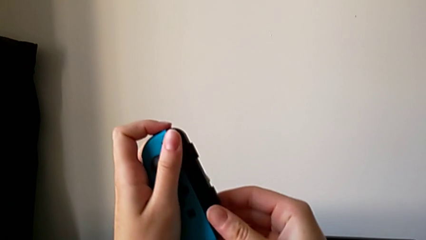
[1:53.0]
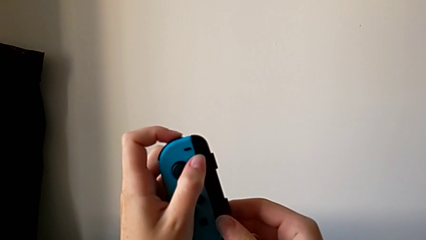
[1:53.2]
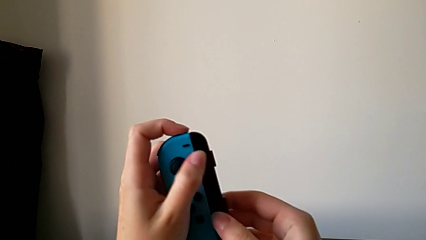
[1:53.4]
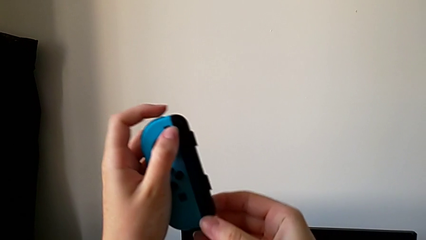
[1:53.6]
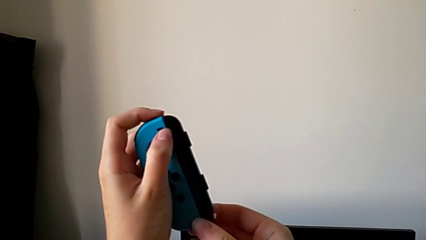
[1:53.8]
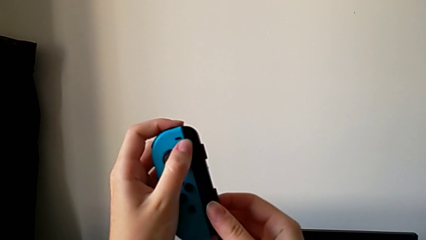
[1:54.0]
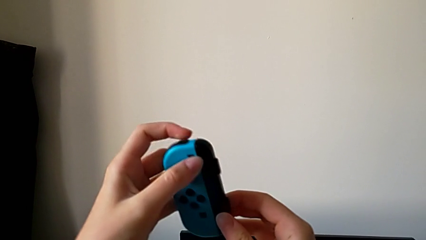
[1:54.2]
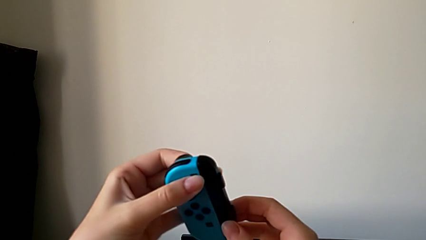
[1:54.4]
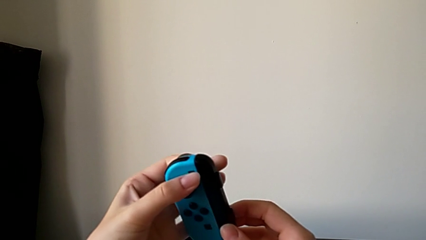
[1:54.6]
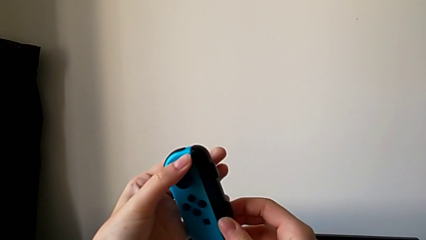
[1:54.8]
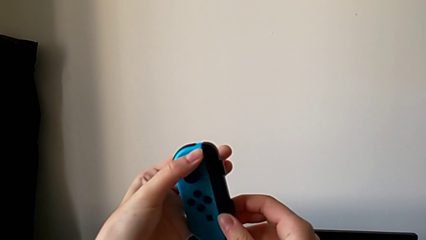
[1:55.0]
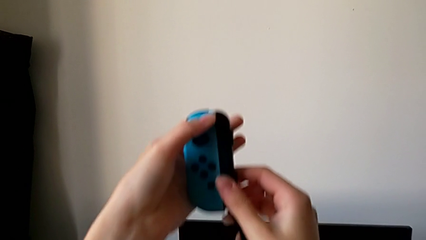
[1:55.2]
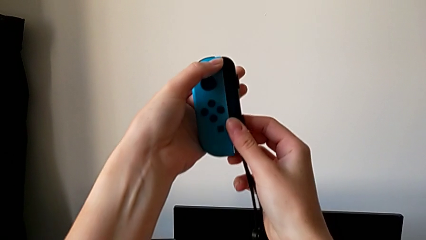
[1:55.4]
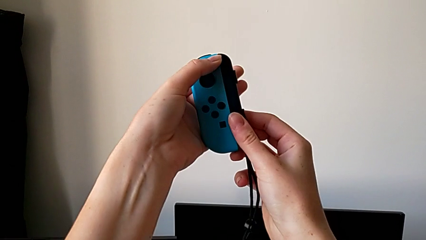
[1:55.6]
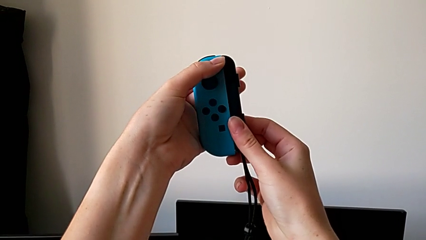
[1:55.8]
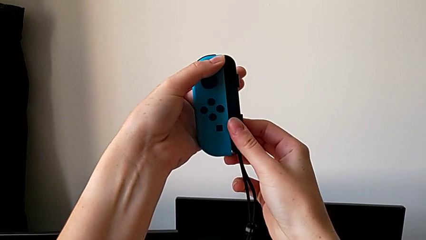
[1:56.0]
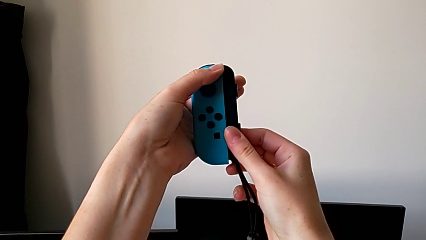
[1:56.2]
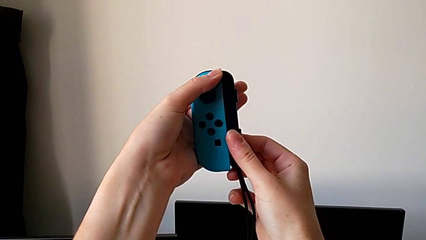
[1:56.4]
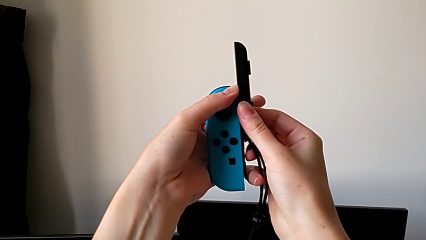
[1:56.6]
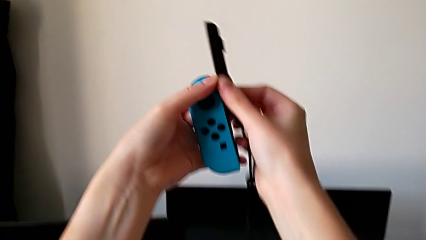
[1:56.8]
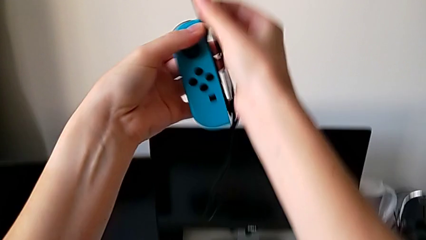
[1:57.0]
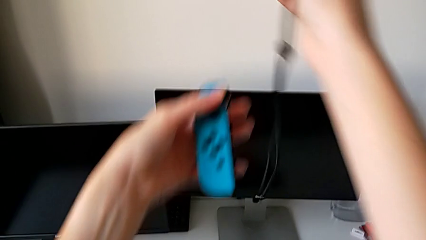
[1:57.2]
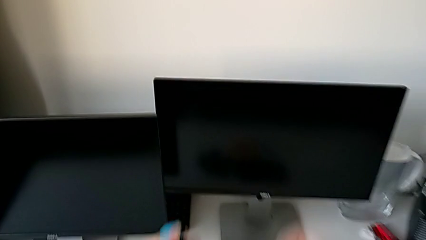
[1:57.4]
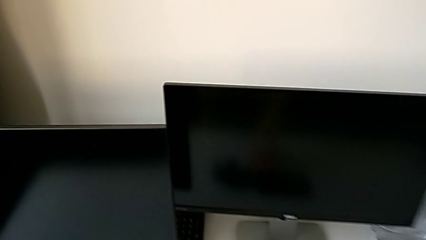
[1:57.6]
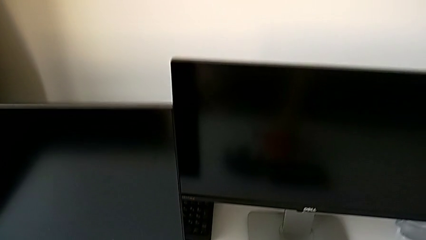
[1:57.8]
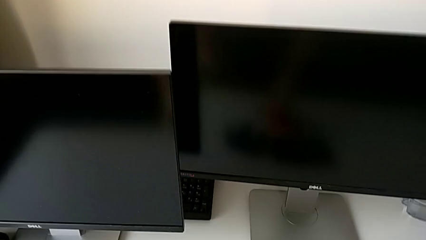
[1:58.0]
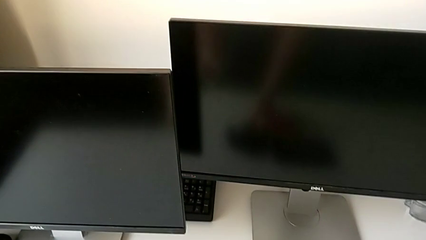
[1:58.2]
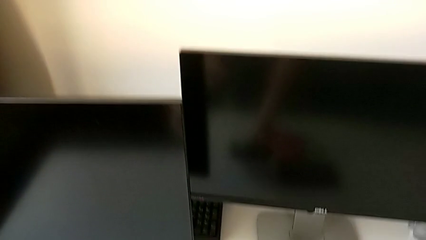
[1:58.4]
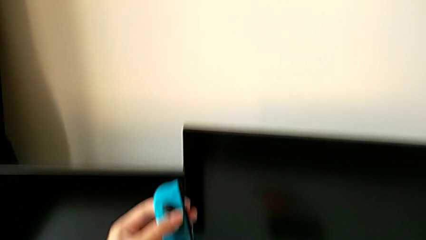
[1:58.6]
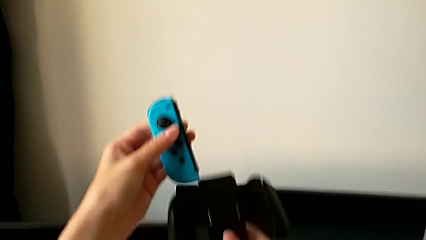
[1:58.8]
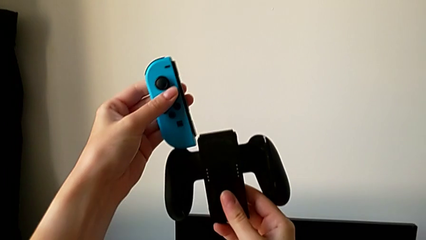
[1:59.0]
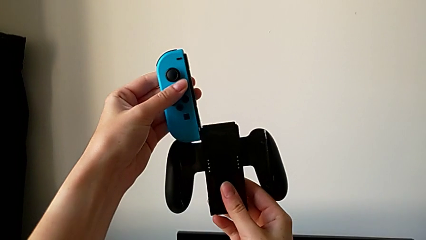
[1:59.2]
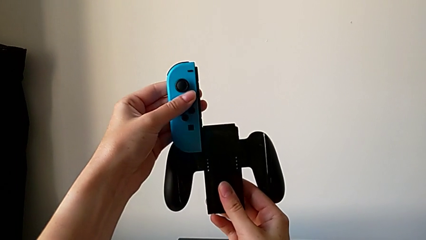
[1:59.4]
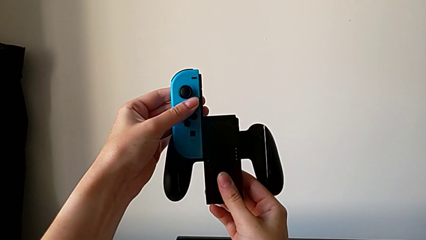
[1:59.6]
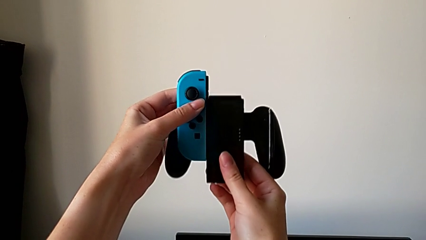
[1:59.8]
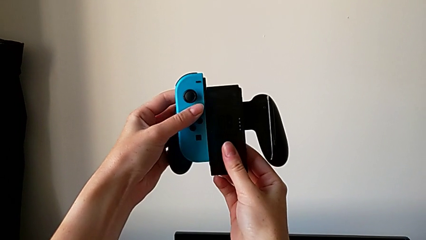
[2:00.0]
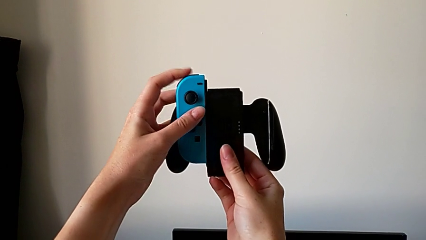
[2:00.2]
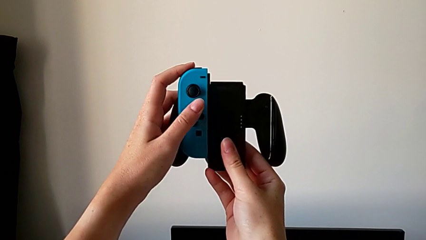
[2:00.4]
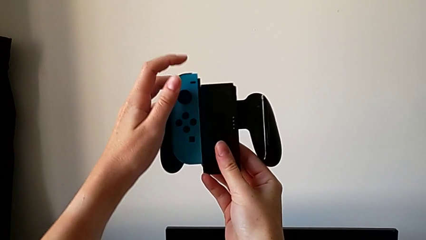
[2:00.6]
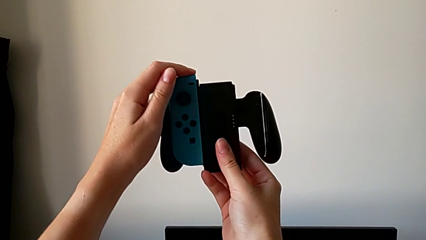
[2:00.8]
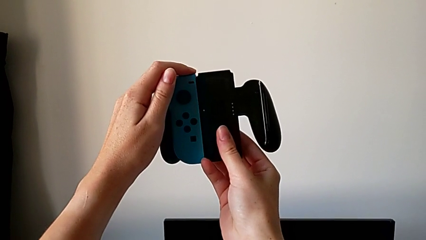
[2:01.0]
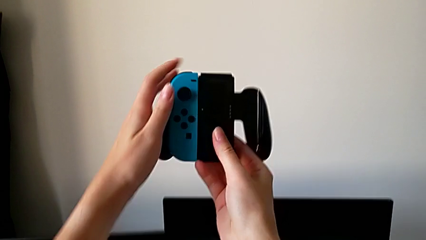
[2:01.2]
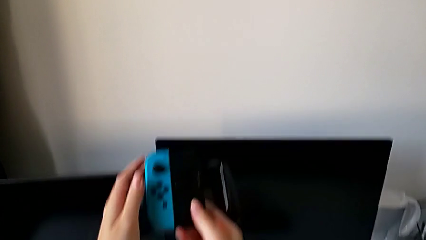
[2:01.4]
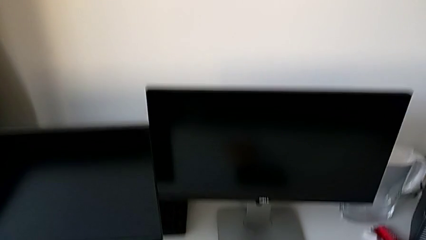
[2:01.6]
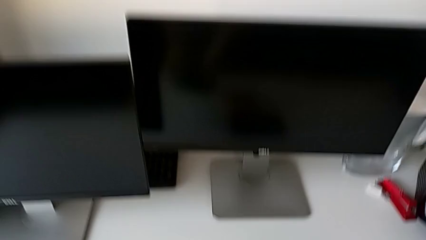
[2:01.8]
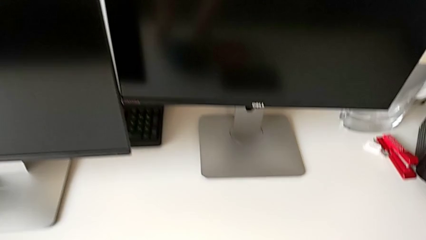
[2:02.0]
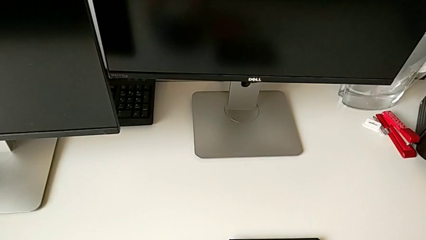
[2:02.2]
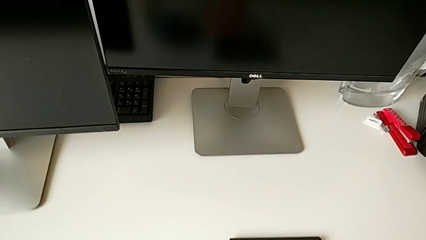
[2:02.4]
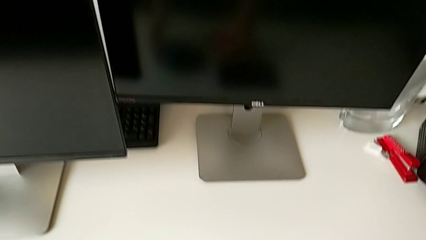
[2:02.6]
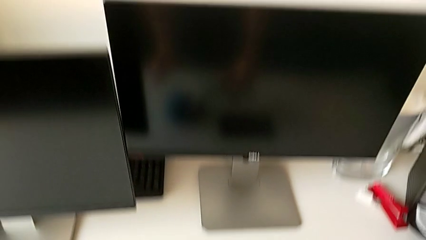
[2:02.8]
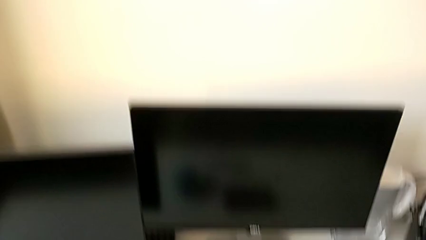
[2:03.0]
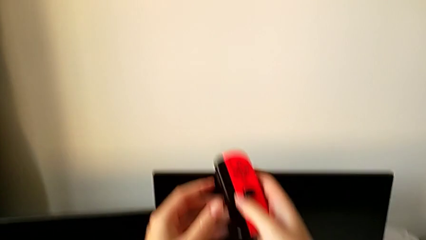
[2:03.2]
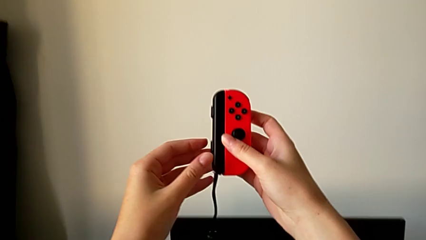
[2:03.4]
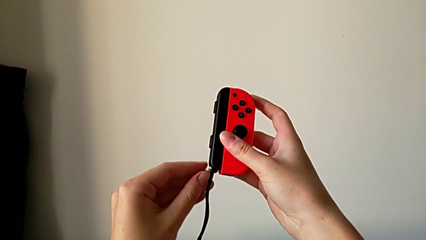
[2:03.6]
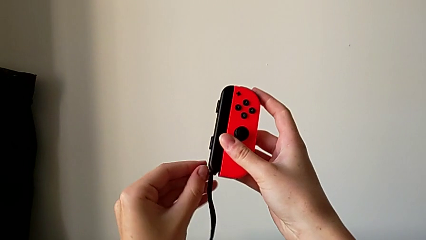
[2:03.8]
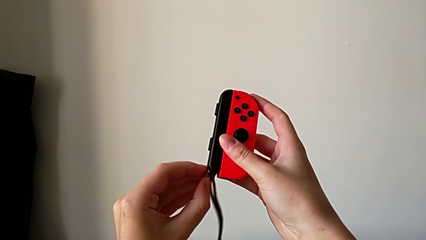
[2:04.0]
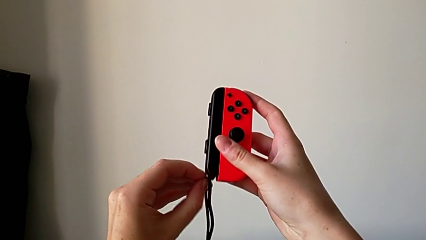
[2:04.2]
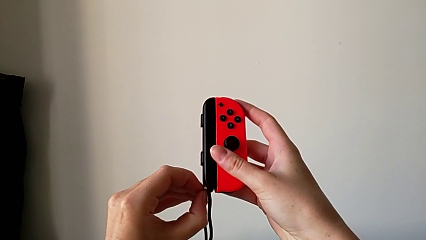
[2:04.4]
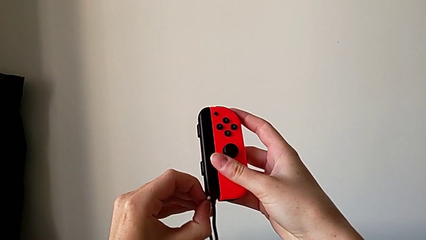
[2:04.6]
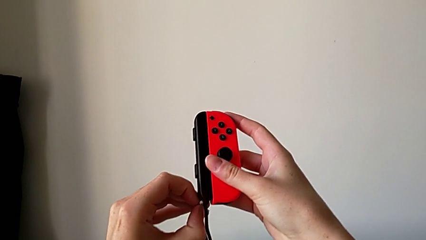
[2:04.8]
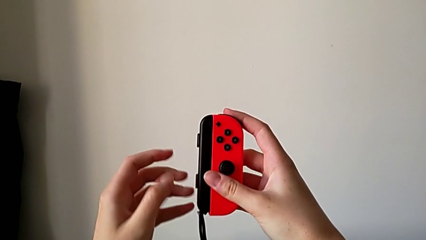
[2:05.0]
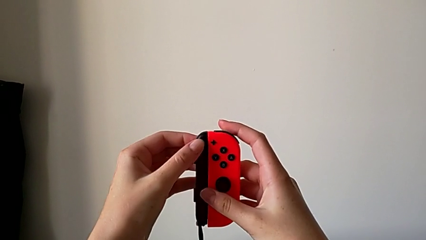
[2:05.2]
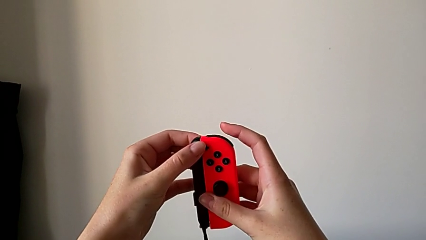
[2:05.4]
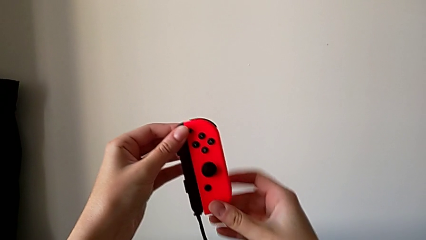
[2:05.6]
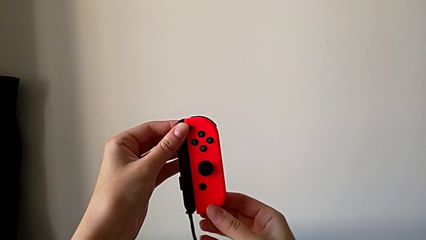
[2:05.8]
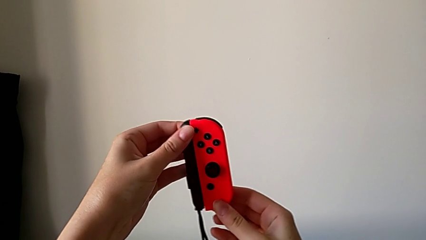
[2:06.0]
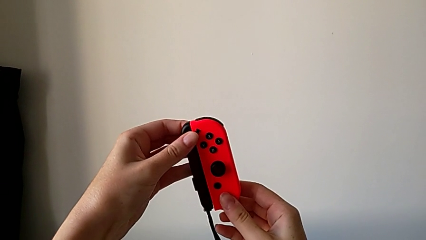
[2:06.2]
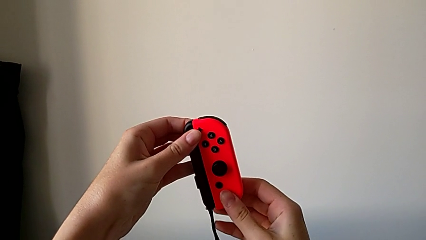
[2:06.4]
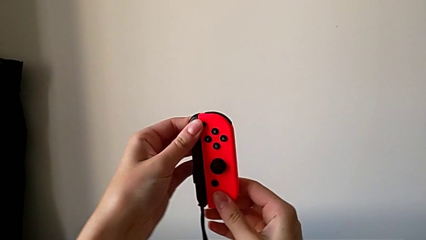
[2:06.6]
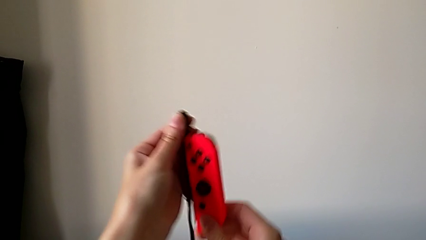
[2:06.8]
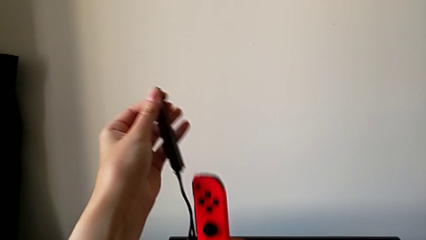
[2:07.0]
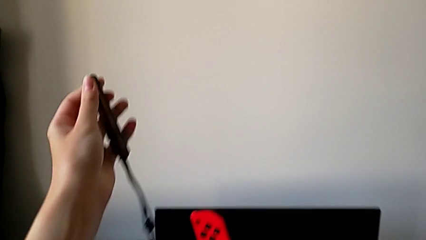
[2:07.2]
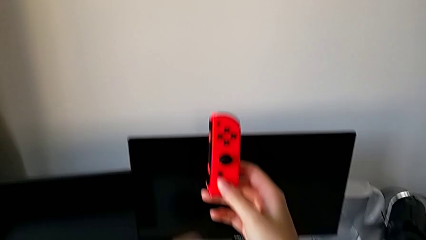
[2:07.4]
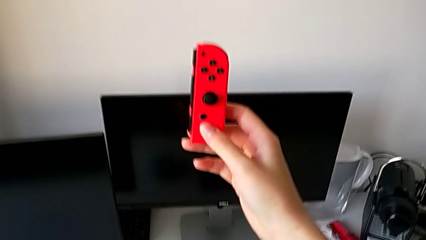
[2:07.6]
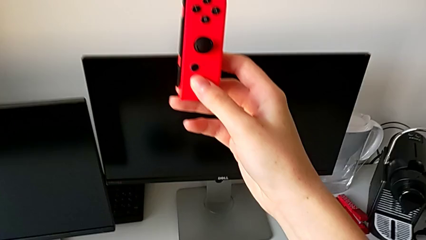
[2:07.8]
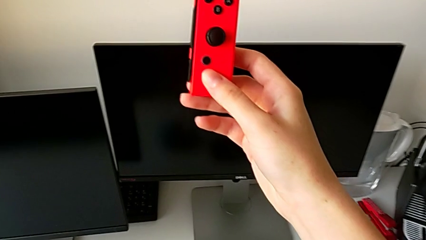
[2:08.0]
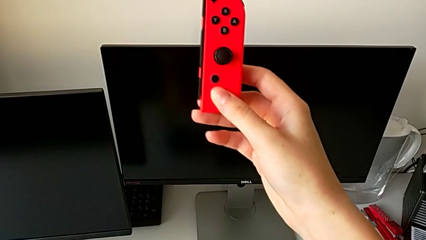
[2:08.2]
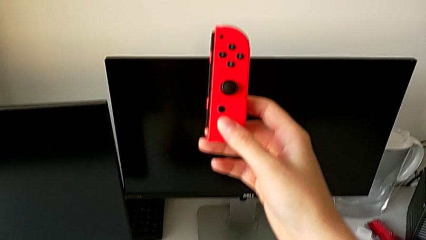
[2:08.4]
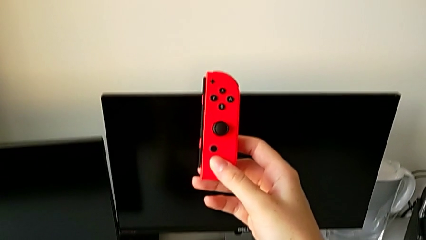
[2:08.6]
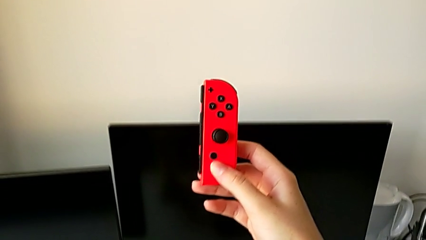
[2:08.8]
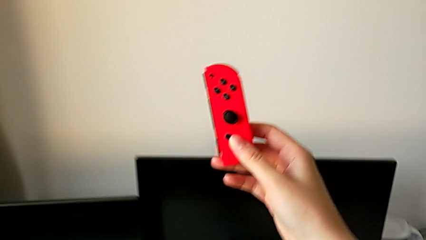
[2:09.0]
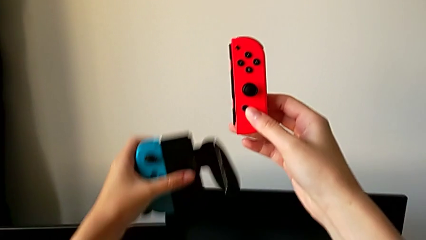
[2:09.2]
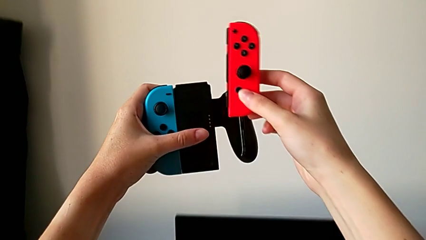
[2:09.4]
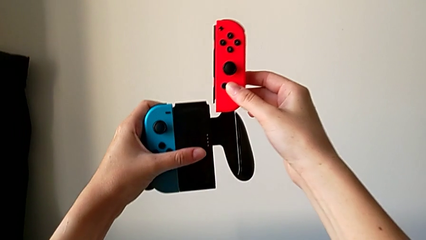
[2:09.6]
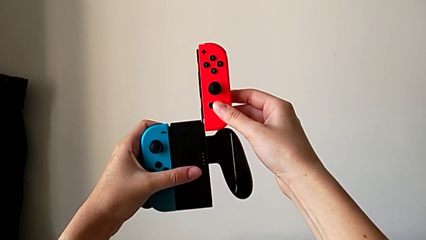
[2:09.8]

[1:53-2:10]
The camera wearer is assembling the Joy-Con controller into the comfort grip. They unlock the left Joy-Con strap, withdraw it, place it, wrongly assemble the left Joy-Con controller, grab the right Joy-Con controller, unlock the right Joy-Con strap, withdraw it, place it and grab the comfort grip.
